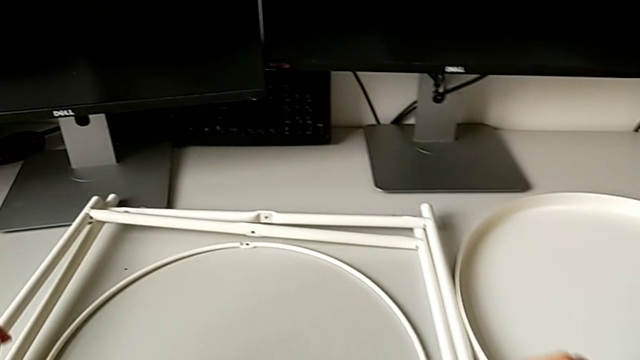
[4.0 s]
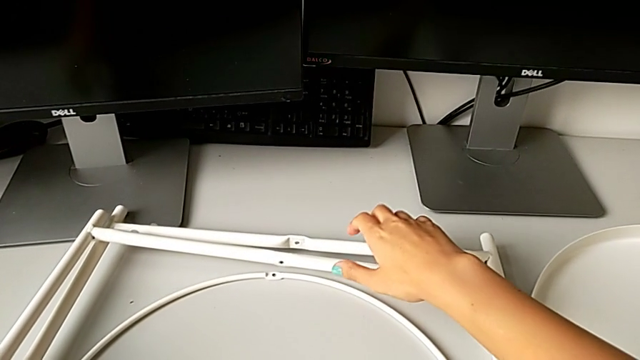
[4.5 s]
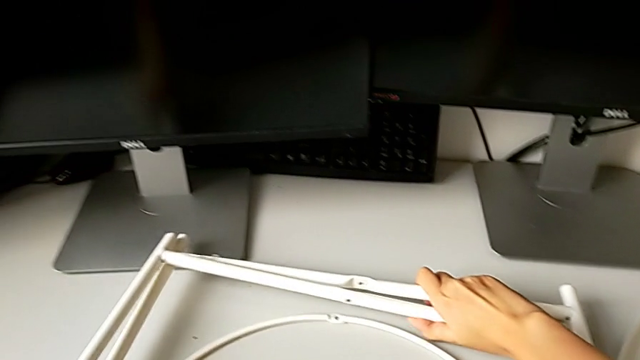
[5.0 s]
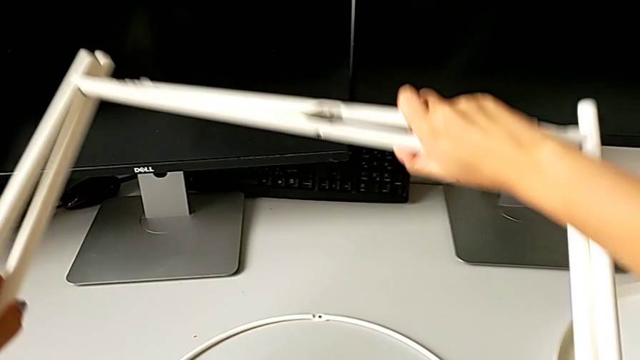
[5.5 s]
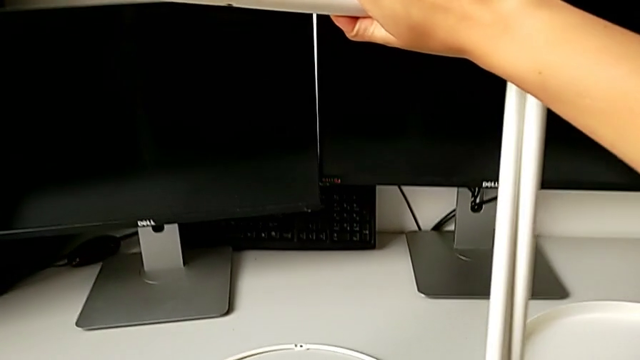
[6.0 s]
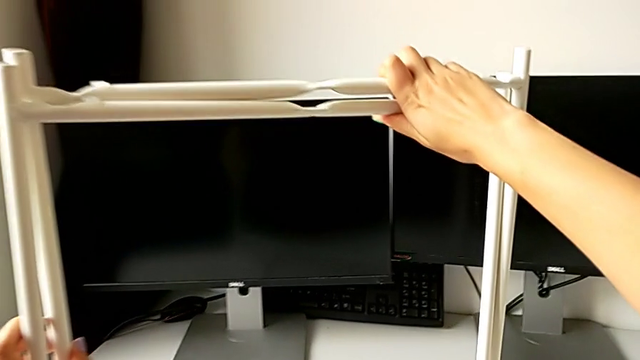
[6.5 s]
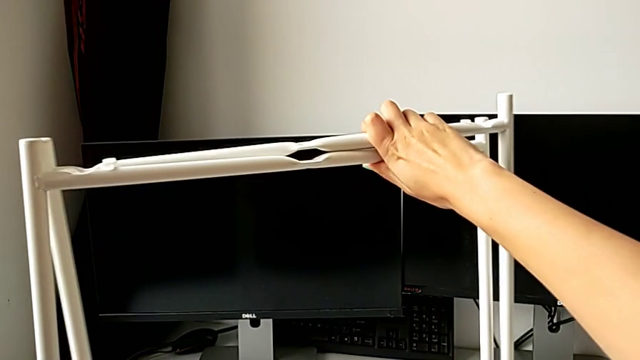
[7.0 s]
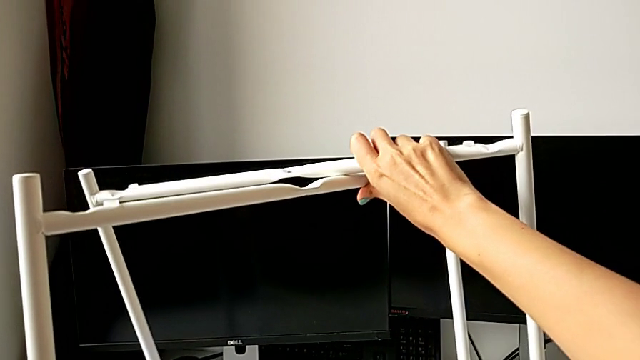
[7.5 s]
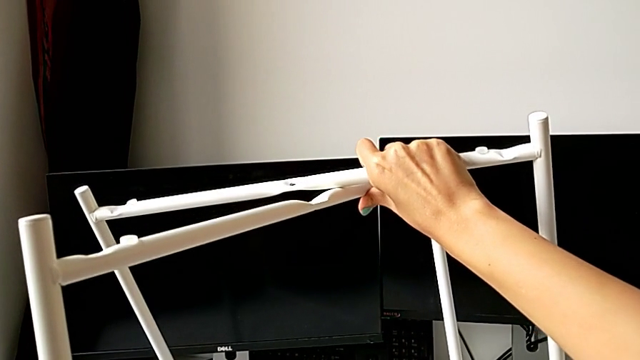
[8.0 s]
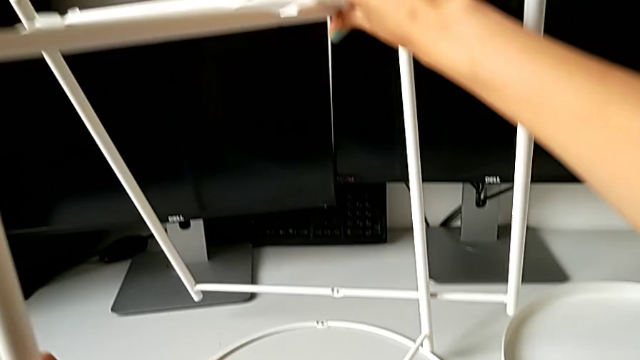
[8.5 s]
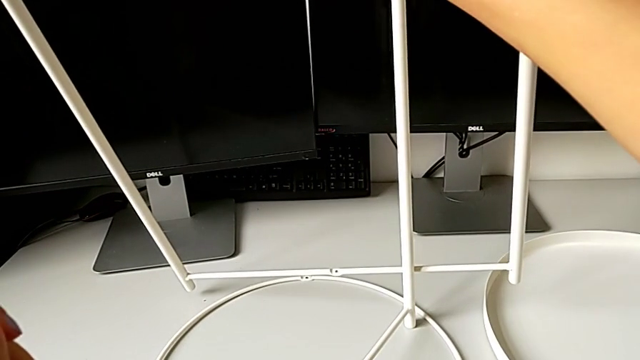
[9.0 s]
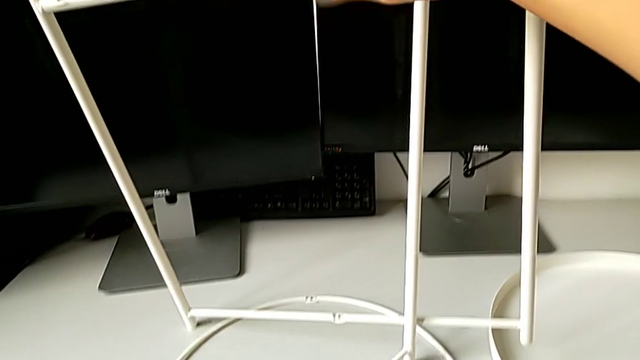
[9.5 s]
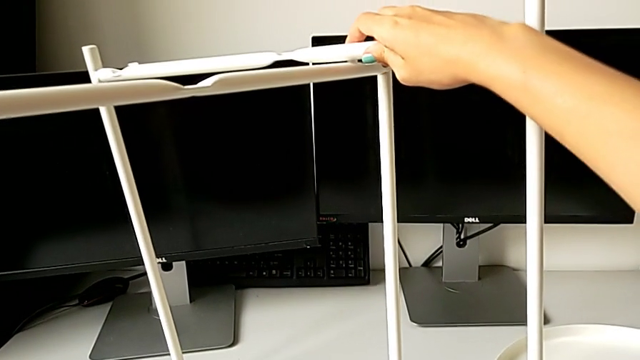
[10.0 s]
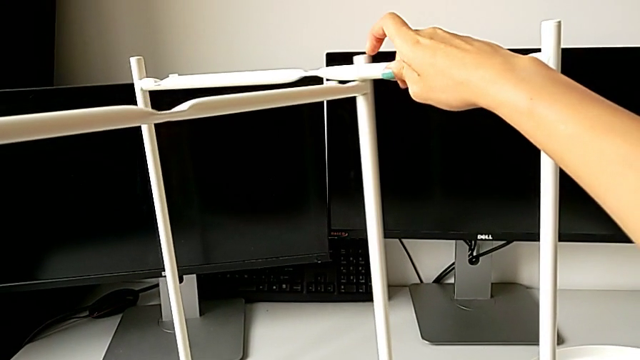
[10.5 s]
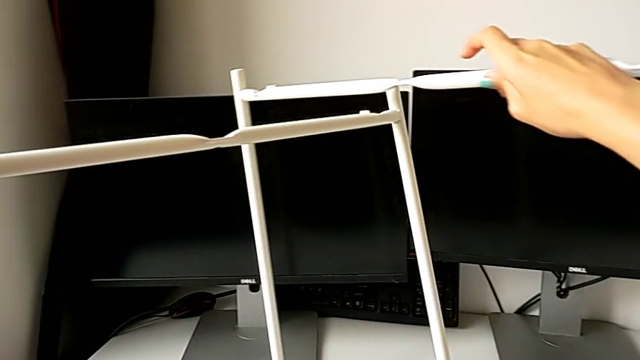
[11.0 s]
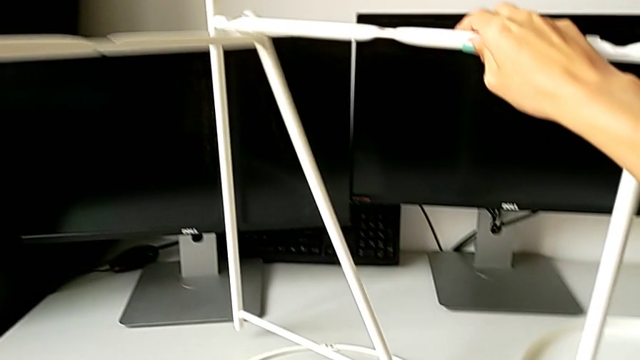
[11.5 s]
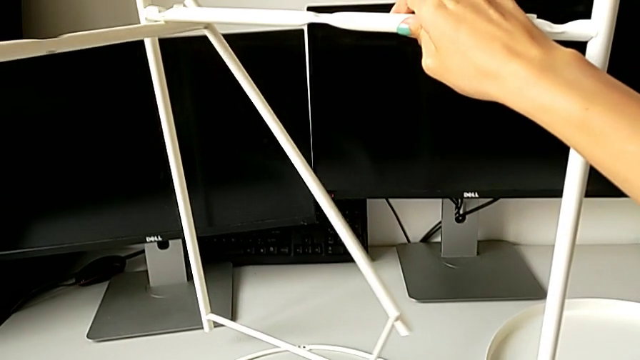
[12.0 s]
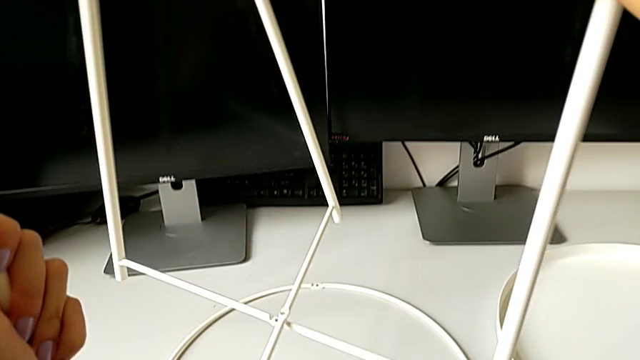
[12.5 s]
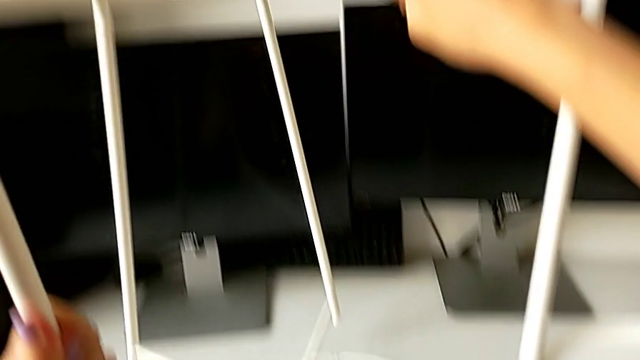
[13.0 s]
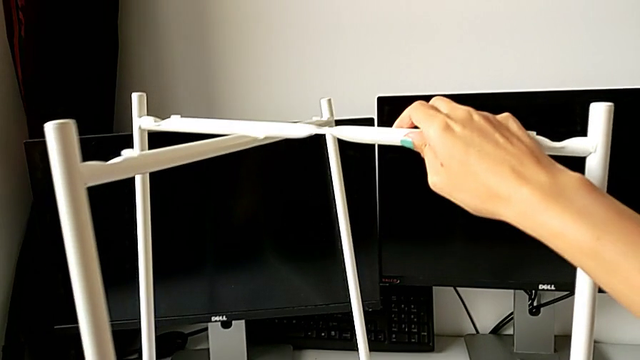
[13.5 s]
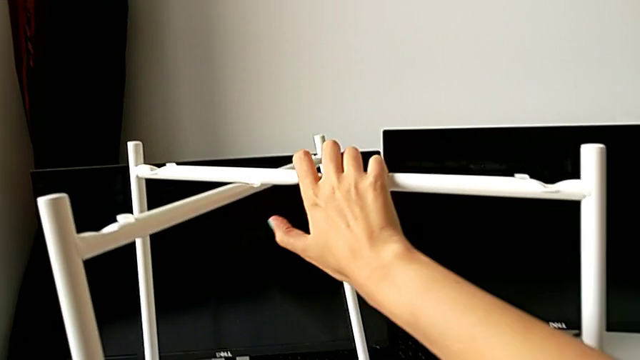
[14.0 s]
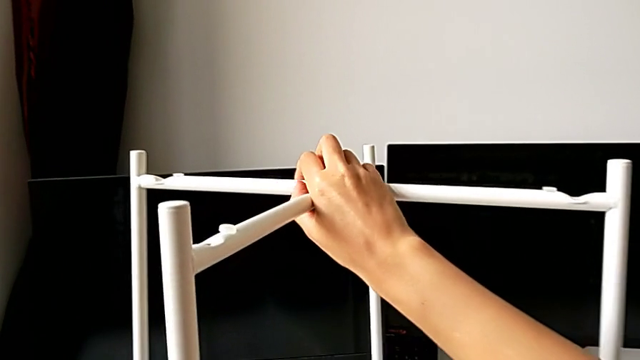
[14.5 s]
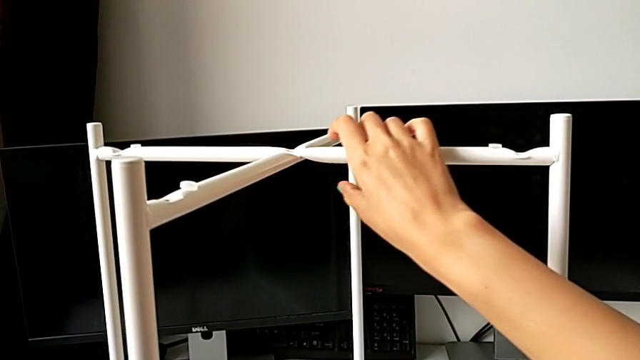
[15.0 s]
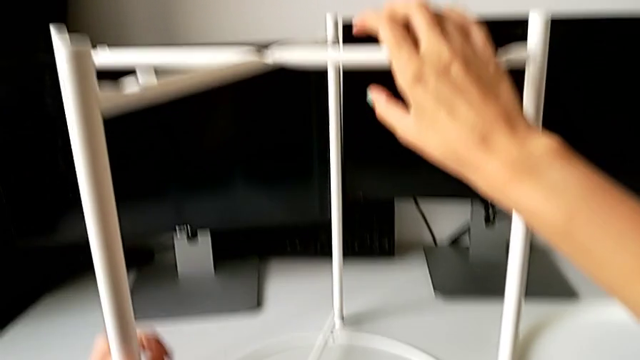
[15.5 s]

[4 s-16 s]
The camera wearer assembles the base. They grab the leg, lift the base, grab the leg, slide it, place it and align it.

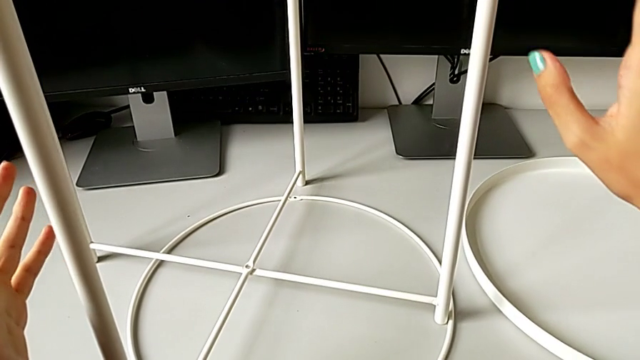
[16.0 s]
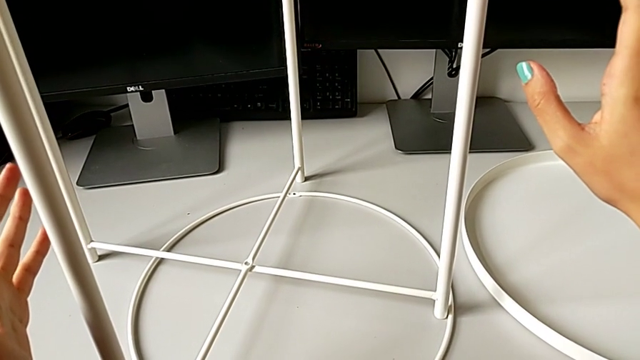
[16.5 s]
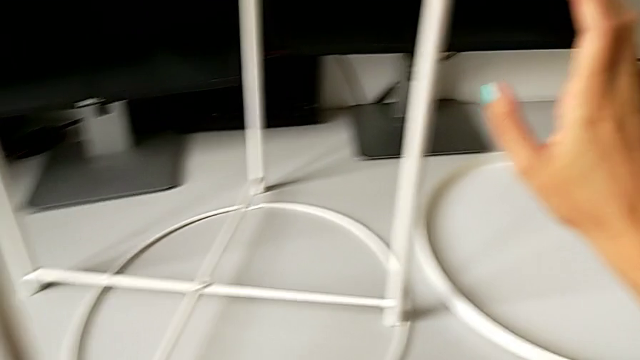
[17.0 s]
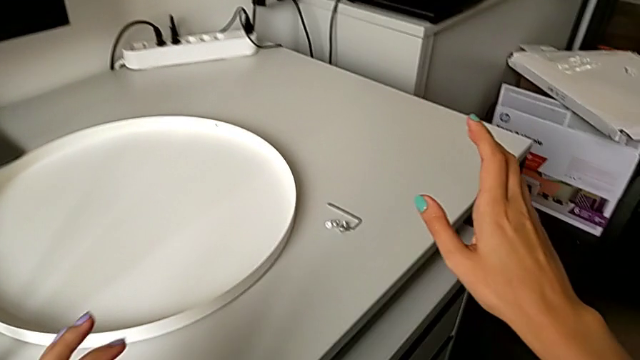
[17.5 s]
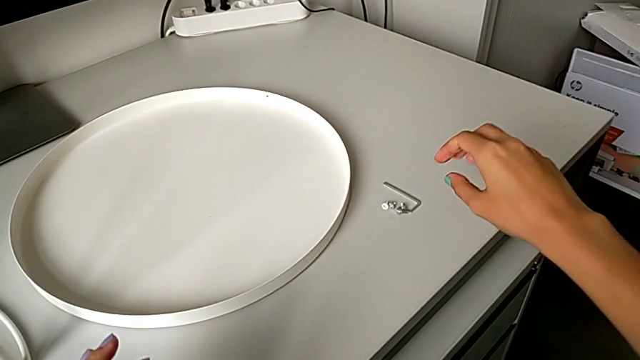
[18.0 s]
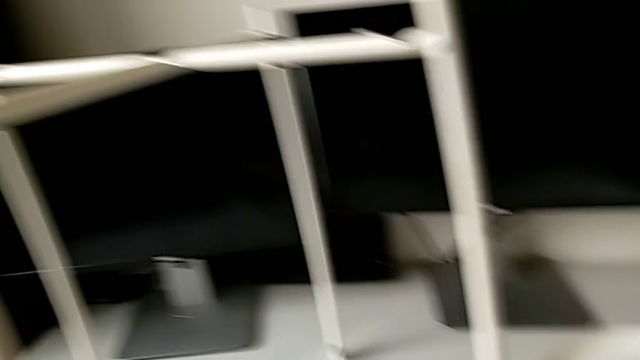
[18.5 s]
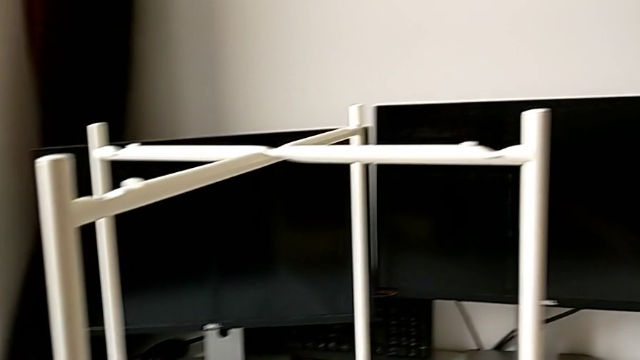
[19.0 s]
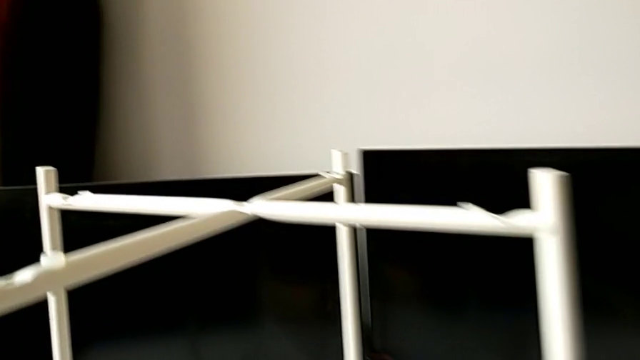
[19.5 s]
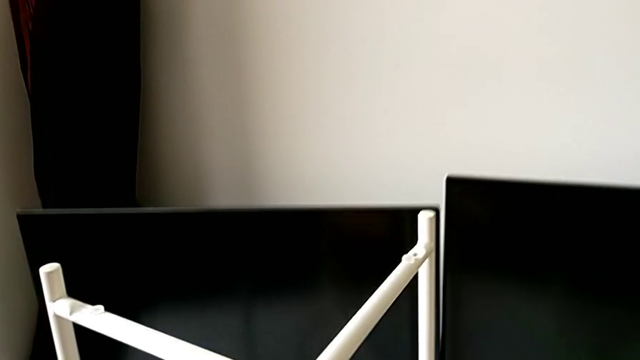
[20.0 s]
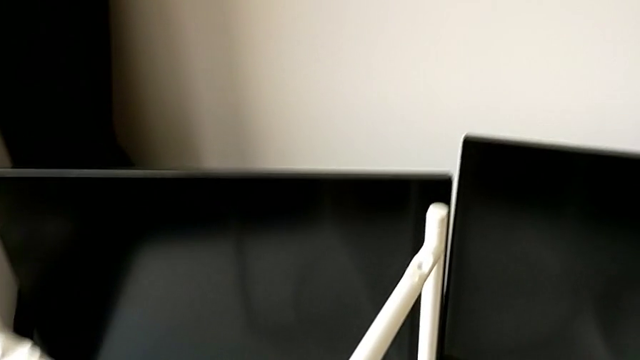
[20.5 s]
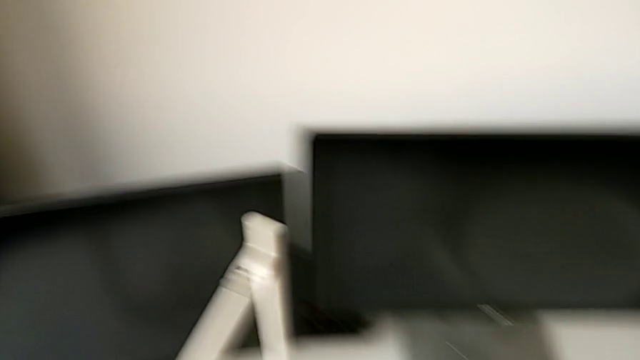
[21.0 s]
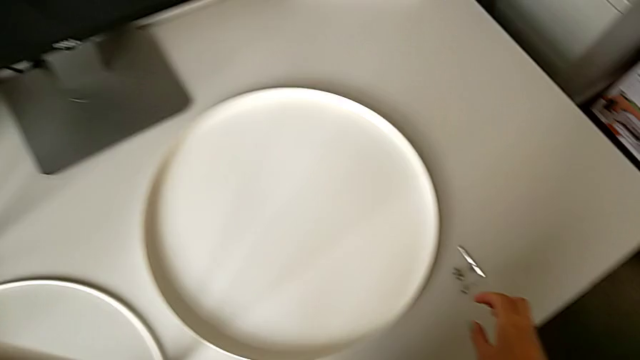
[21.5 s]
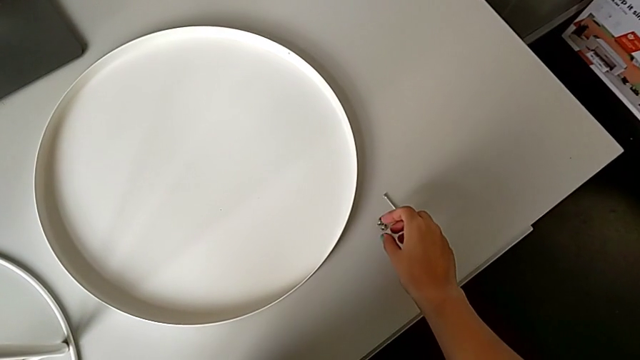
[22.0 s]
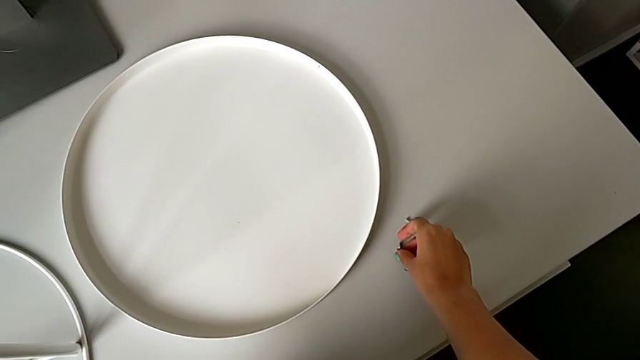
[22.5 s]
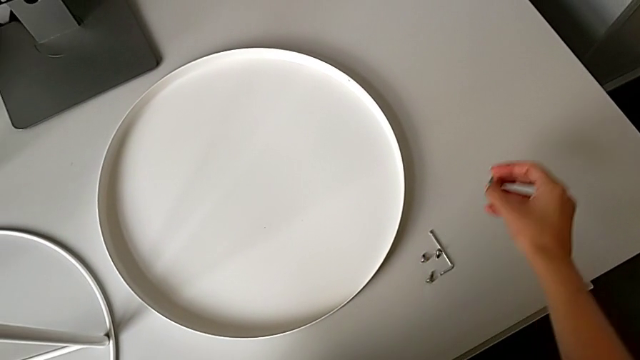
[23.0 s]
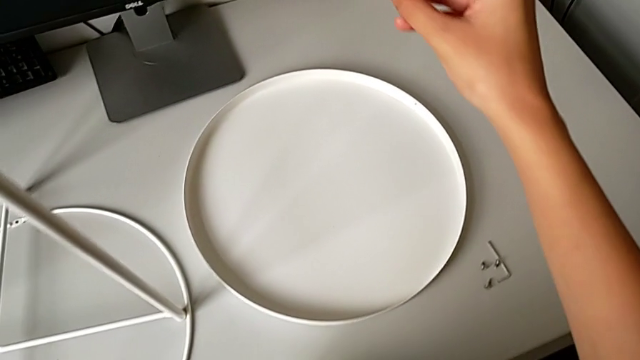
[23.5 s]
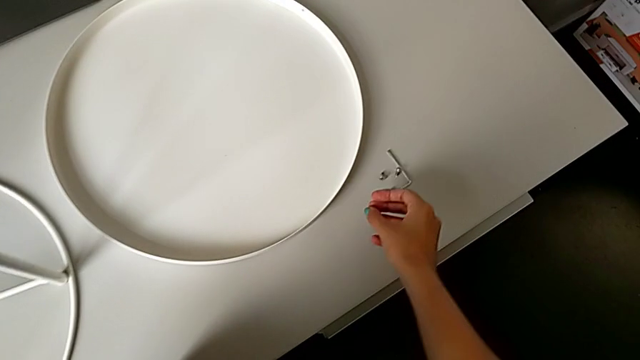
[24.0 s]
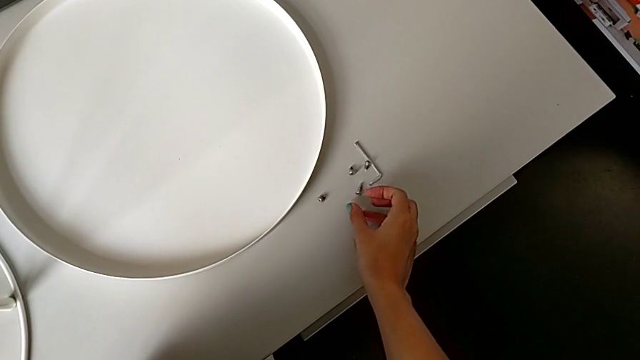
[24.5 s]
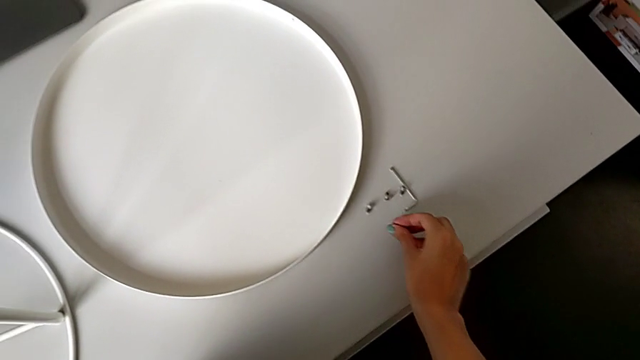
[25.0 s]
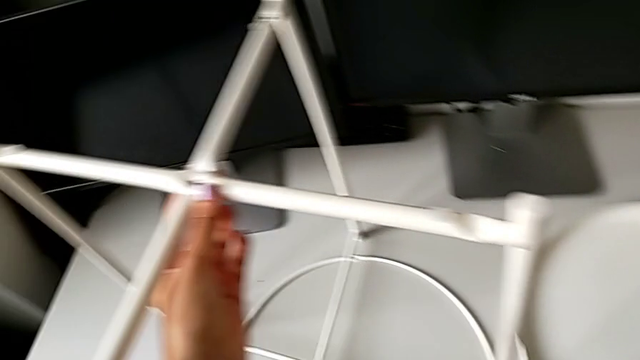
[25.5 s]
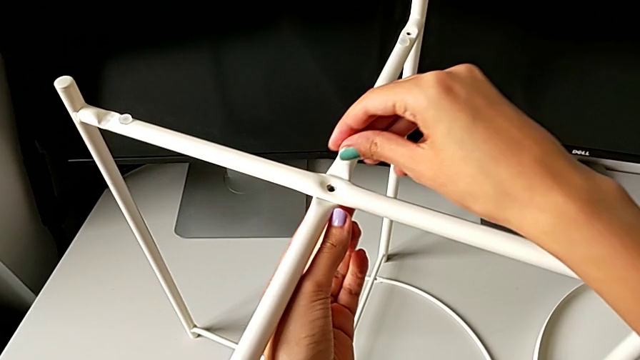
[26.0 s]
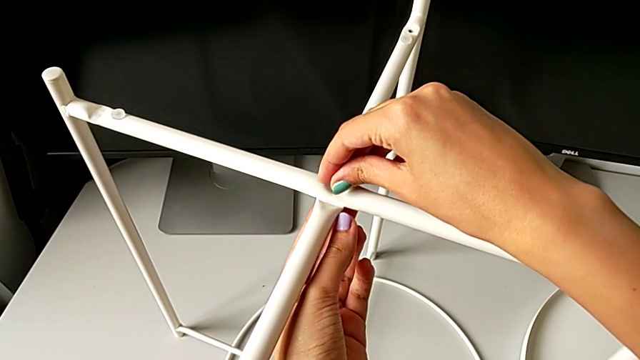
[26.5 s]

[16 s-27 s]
The camera wearer is screwing the top hex socket head off the base. They approach the hex socket head, grab it, place it, grab it, wrongly exchange it, grab it and insert the top hex socket head.
